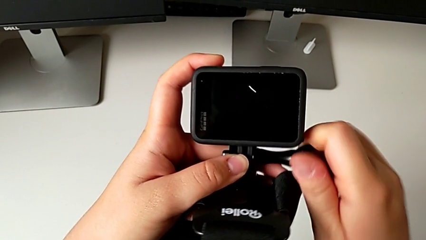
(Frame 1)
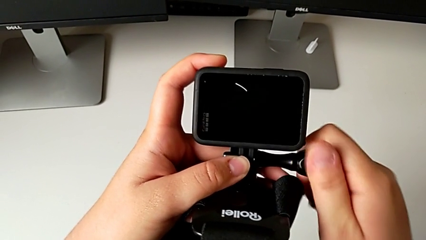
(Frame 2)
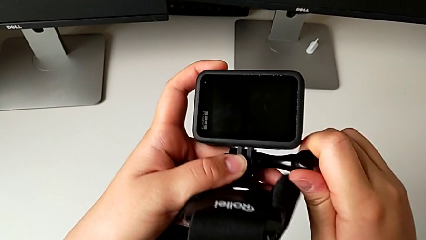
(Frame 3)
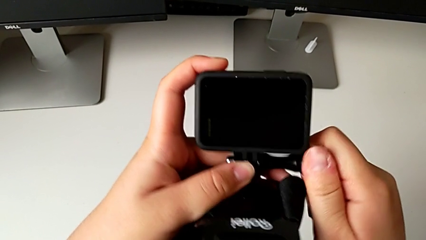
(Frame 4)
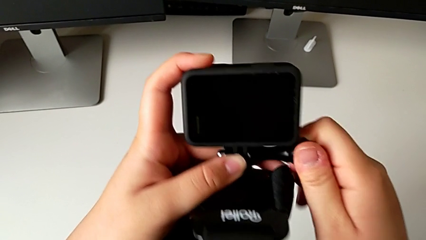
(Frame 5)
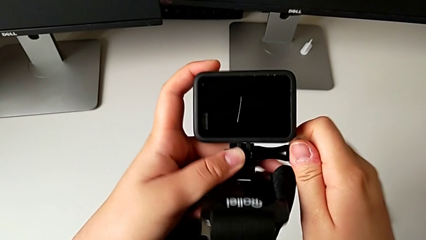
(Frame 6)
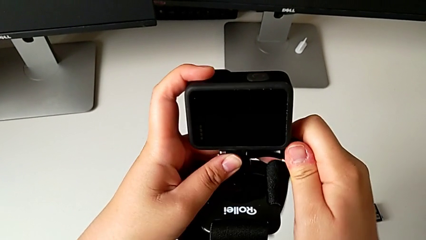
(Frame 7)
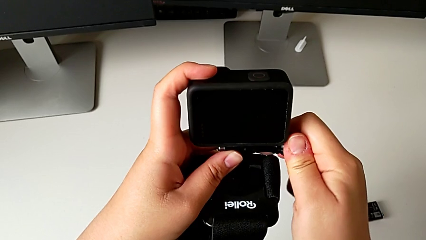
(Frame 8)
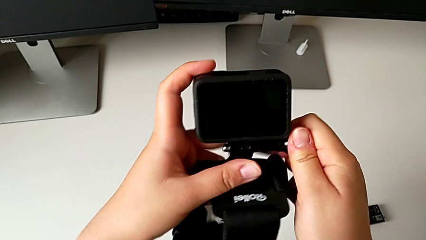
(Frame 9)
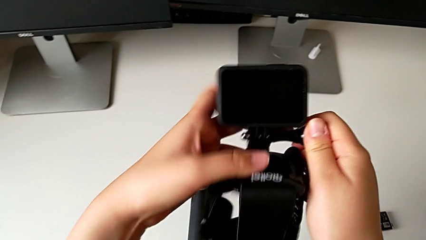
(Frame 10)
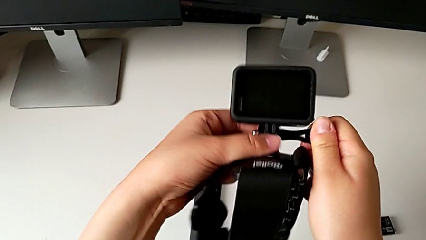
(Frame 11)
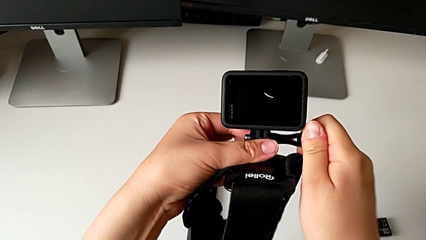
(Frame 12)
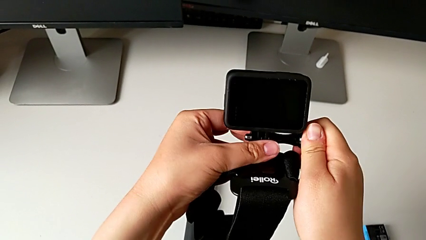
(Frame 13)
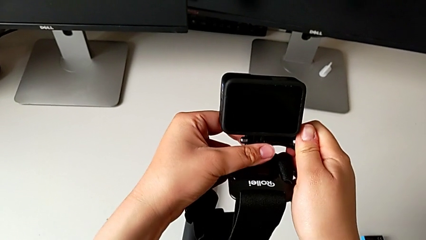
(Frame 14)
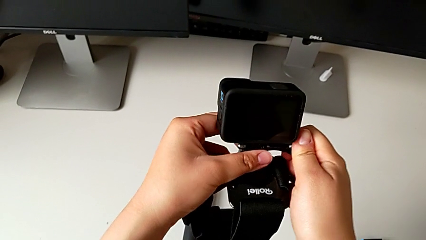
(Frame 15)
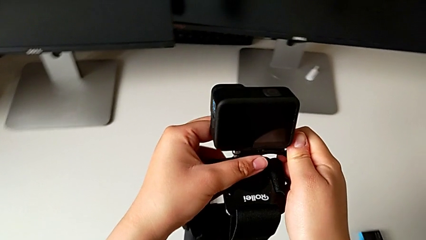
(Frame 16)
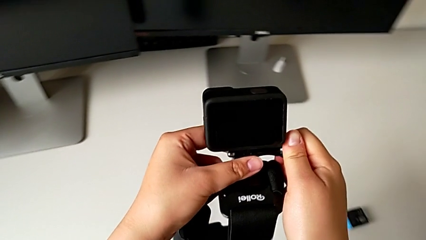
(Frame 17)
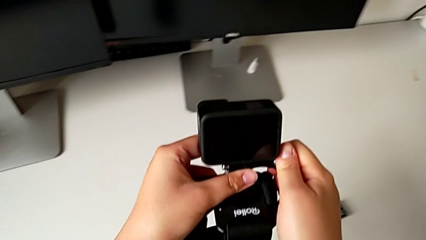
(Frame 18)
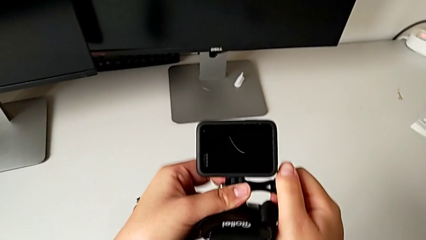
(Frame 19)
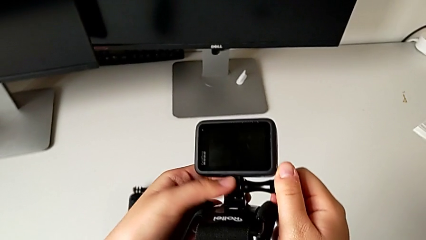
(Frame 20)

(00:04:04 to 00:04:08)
The camera wearer is mounting the GoPro into the strap designed for it. They keep screwing the screw.

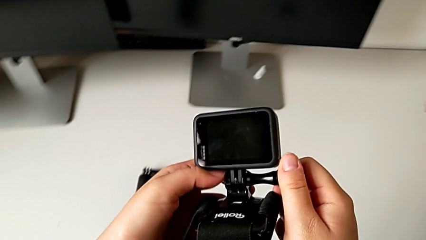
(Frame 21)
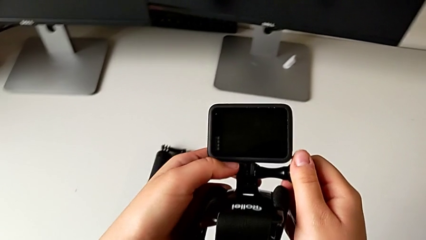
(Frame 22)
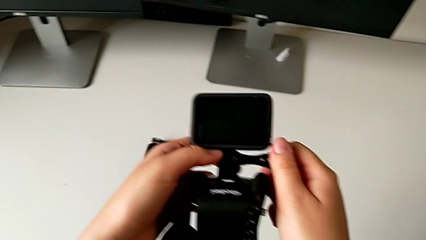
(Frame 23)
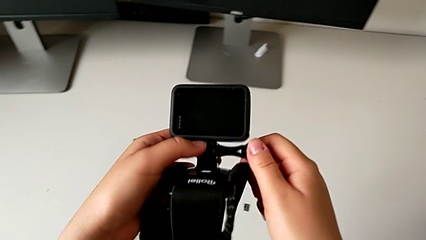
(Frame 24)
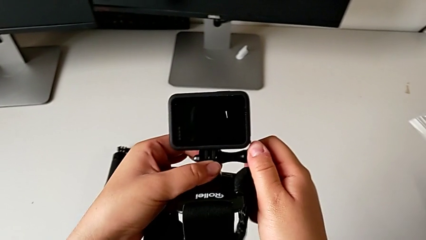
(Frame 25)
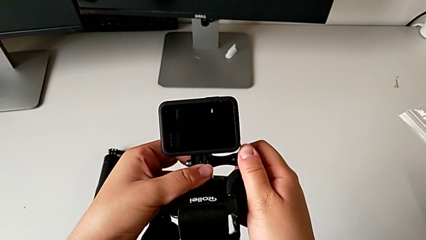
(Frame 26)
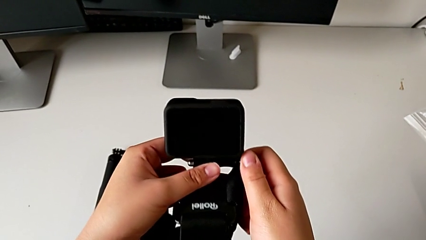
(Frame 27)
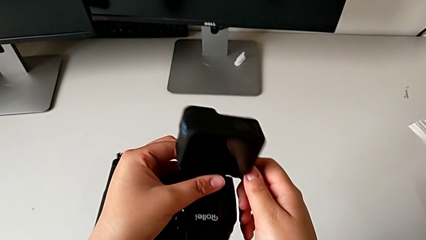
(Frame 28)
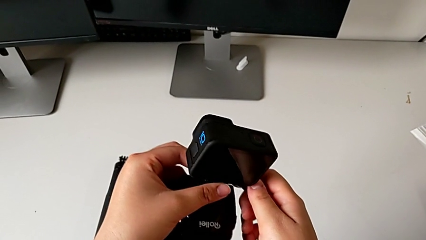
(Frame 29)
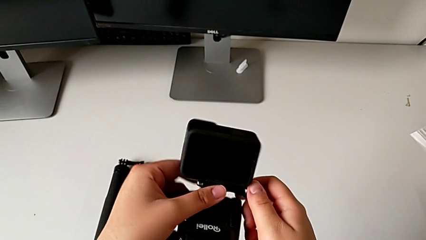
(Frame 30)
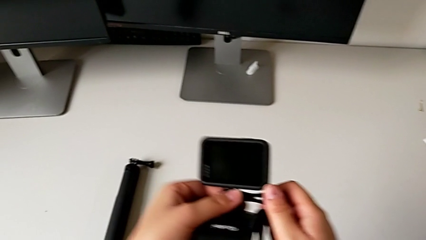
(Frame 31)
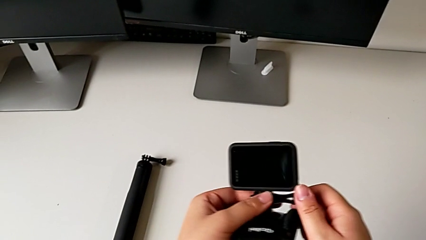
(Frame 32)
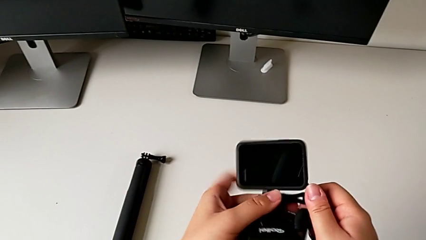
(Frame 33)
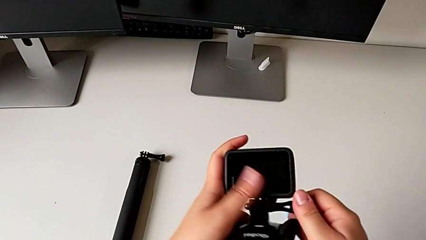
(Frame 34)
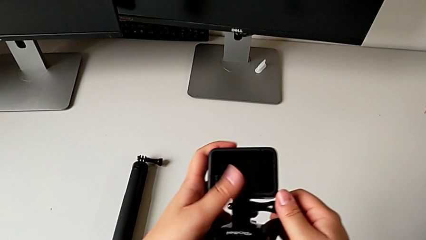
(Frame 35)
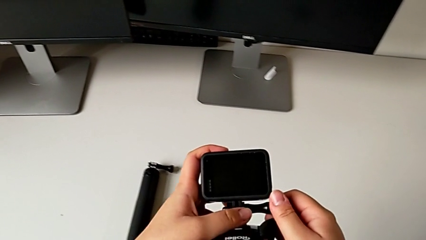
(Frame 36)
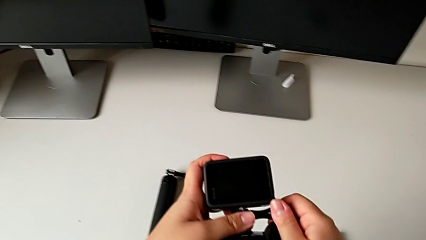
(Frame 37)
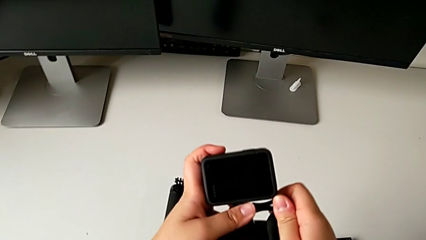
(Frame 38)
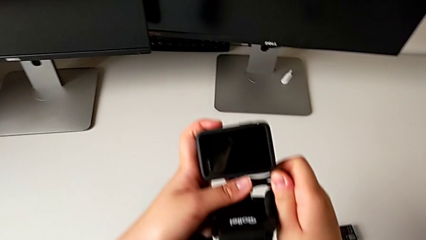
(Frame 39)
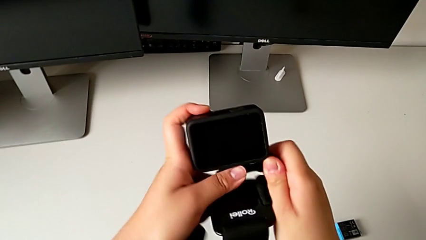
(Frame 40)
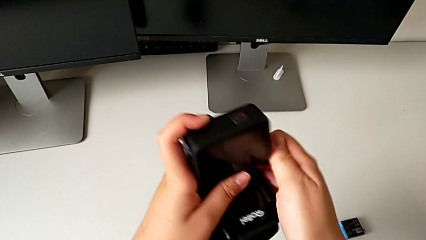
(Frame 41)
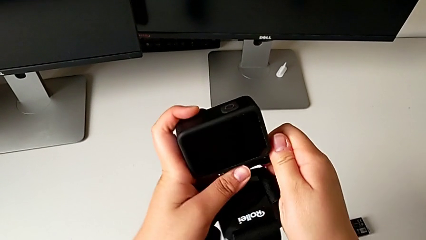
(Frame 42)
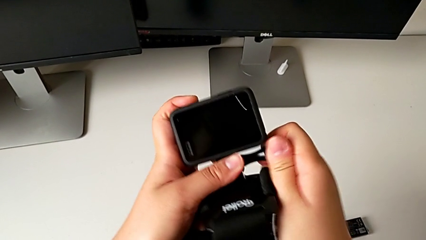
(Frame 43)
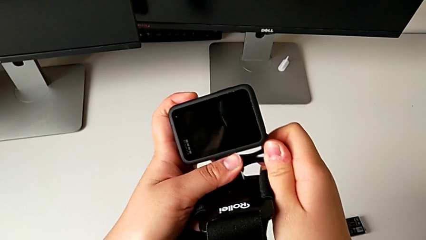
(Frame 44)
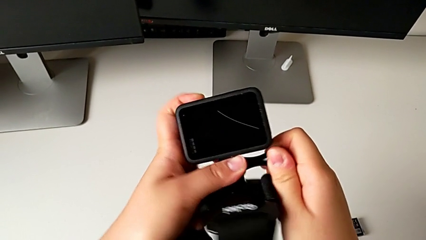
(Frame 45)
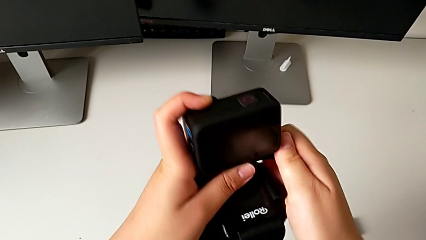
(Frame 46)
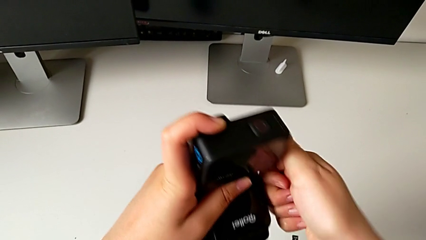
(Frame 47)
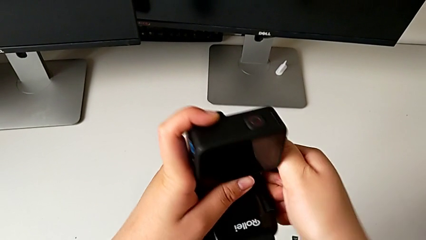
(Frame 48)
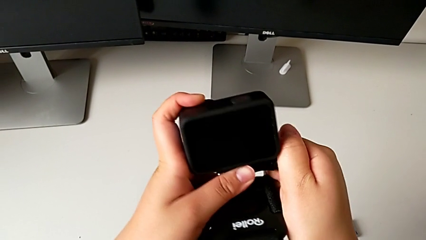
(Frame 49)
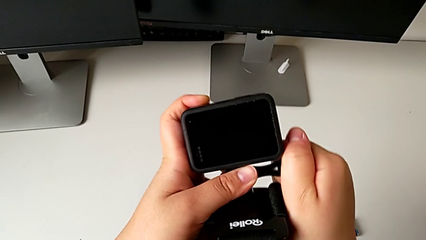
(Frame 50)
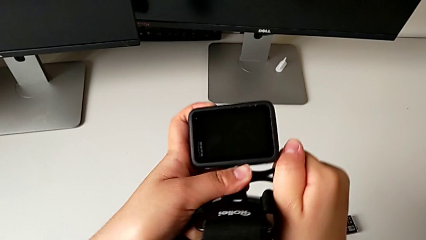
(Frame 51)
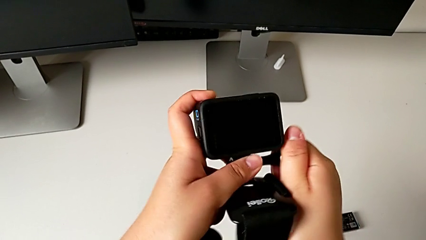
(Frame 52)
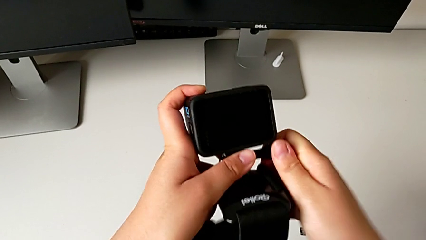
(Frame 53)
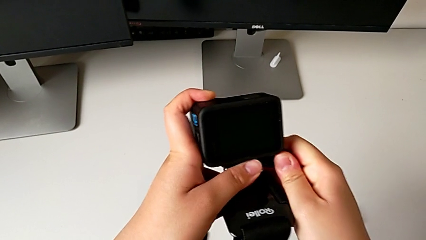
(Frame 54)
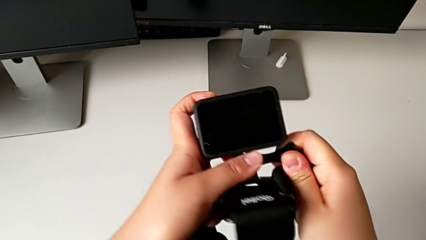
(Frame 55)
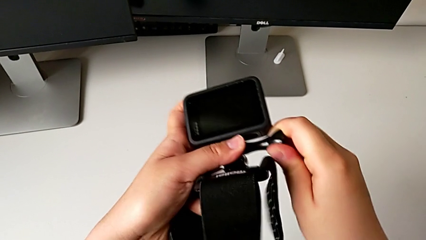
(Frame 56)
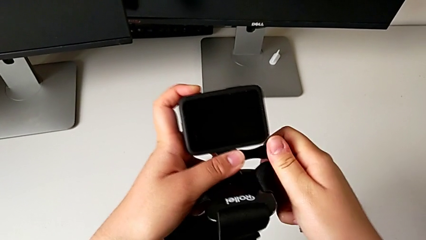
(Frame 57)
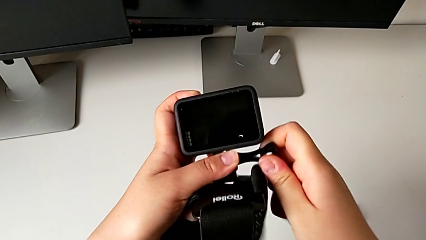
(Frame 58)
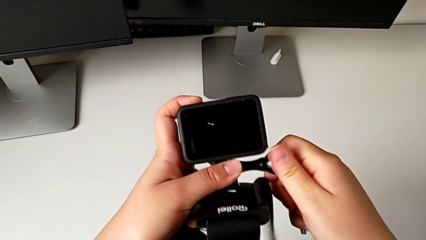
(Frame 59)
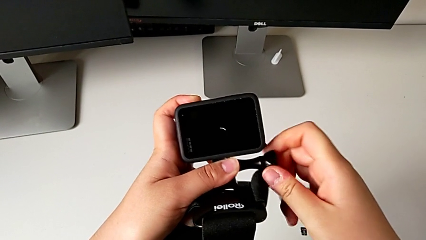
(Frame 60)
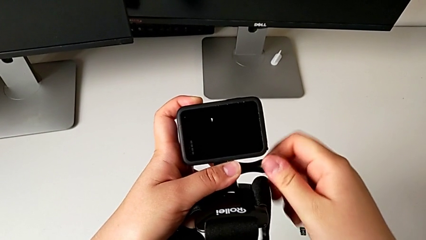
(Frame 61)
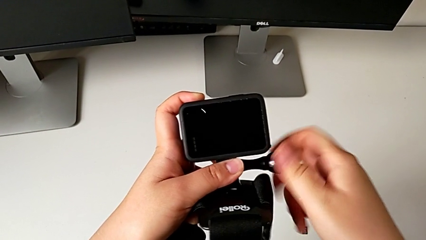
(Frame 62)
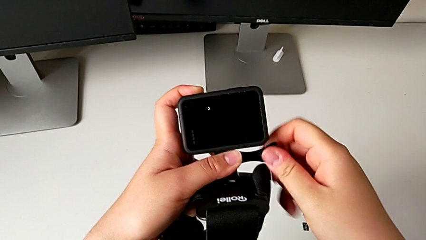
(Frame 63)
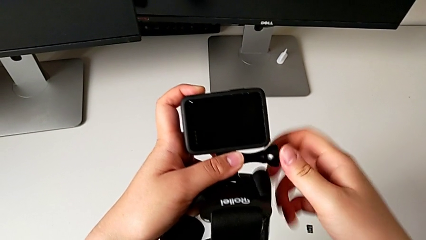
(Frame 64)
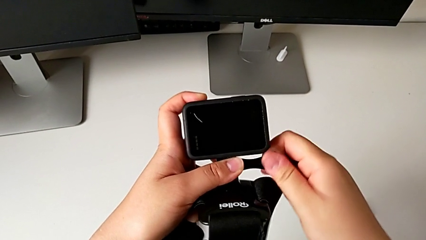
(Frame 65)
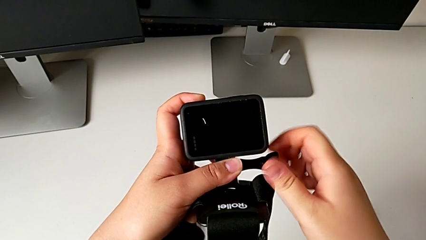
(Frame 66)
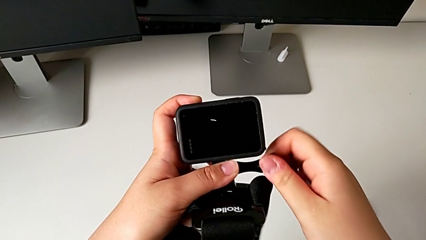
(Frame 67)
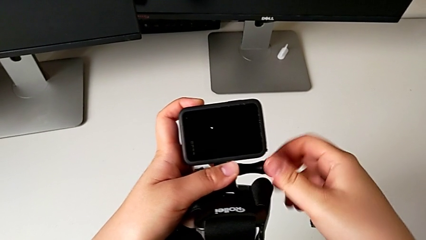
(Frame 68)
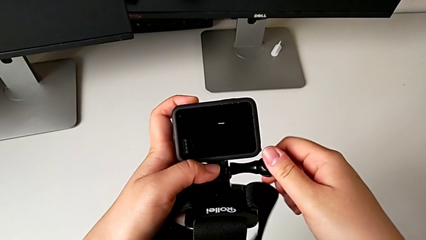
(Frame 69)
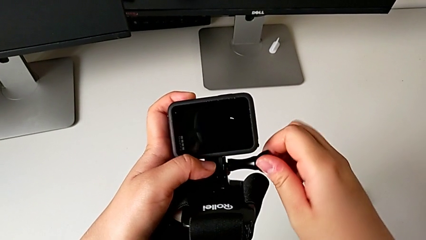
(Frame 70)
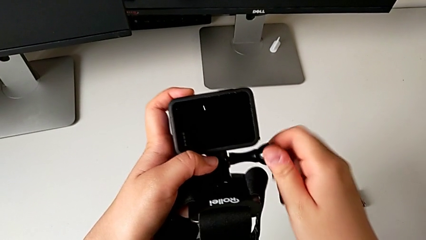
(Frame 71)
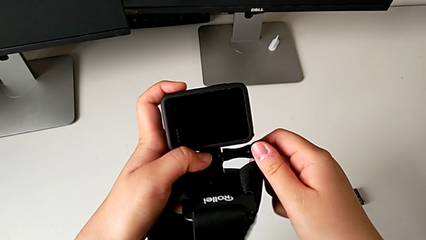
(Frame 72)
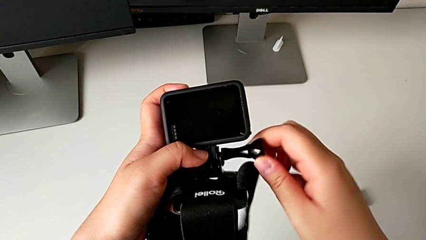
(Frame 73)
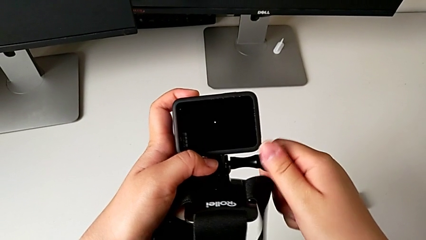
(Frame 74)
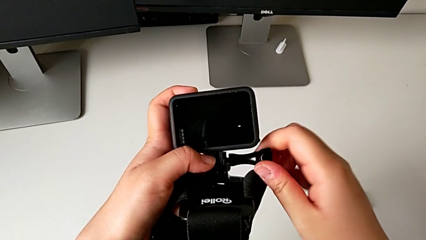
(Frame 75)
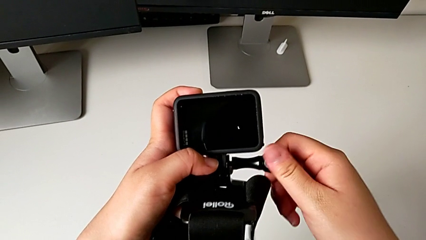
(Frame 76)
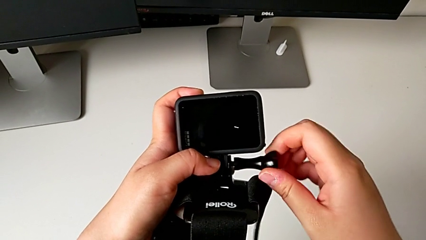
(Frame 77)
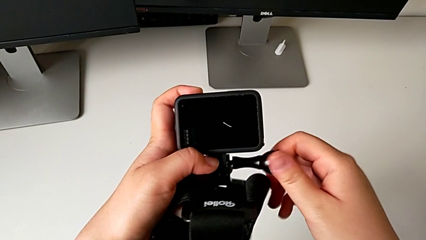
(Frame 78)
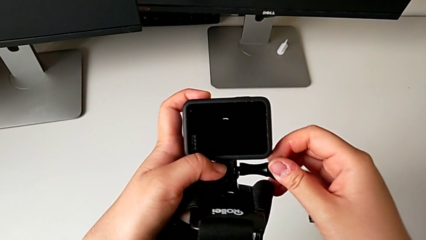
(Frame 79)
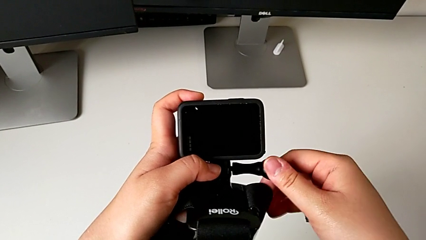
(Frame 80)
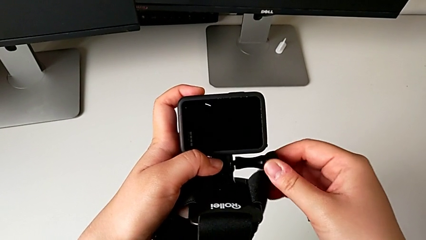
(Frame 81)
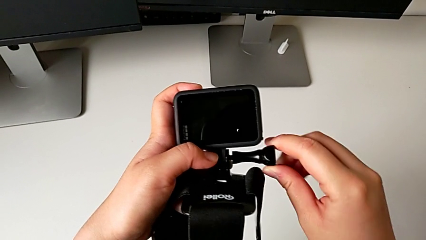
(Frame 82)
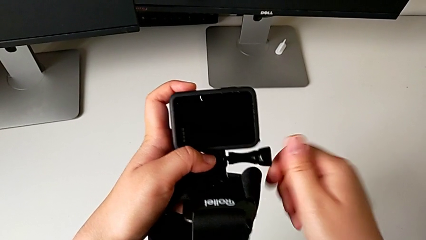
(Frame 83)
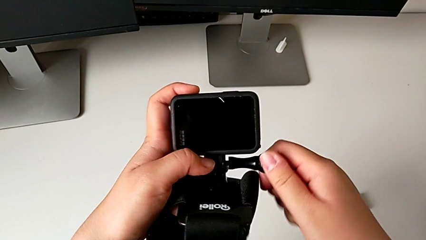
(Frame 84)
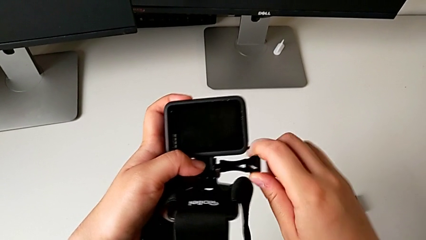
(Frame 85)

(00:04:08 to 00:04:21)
The camera wearer is removing the strap from the GoPro. They grab the GoPro and begin to unscrew the screw.
